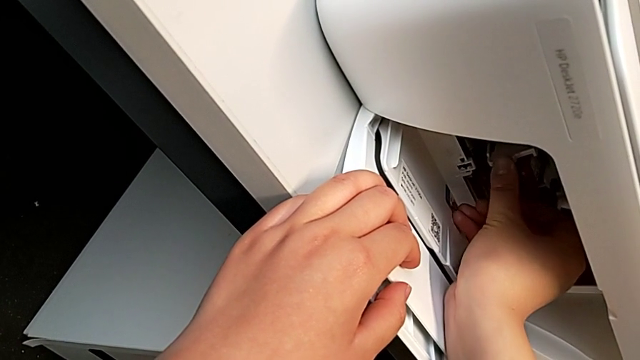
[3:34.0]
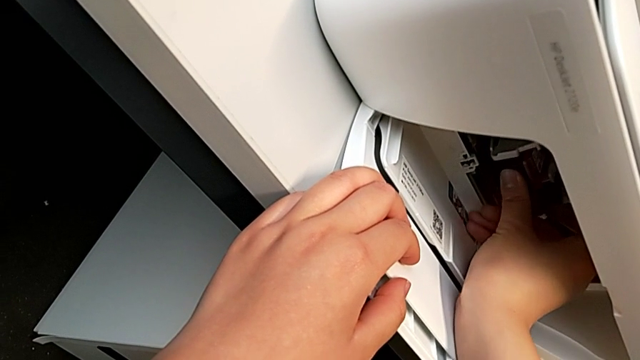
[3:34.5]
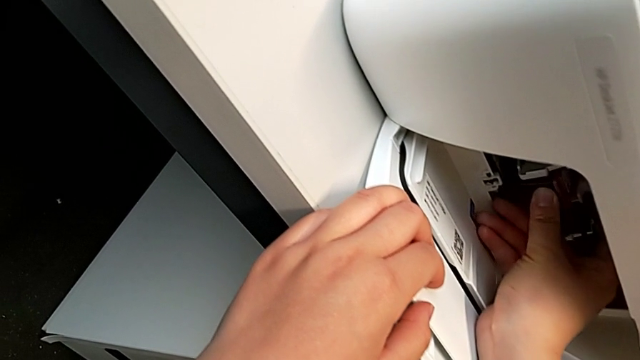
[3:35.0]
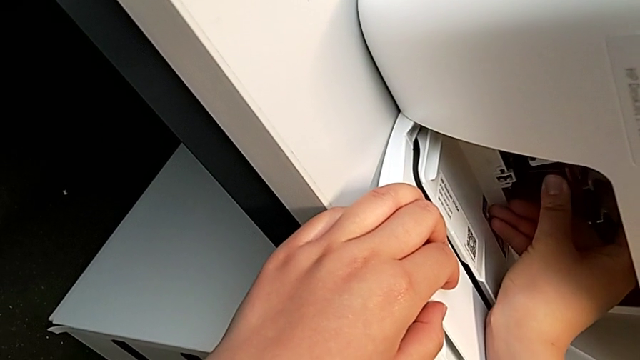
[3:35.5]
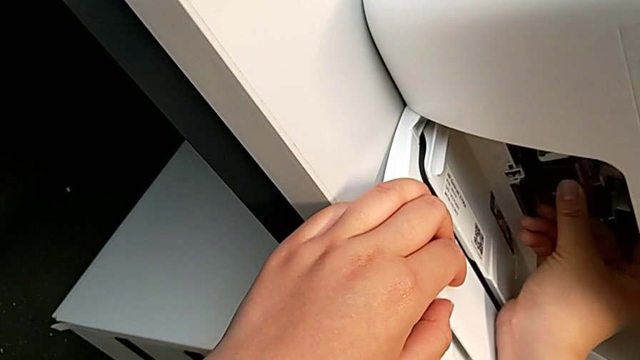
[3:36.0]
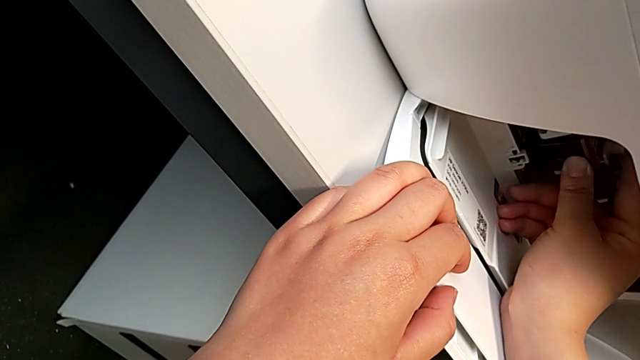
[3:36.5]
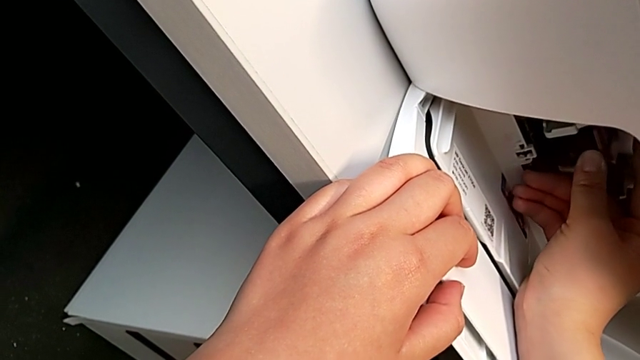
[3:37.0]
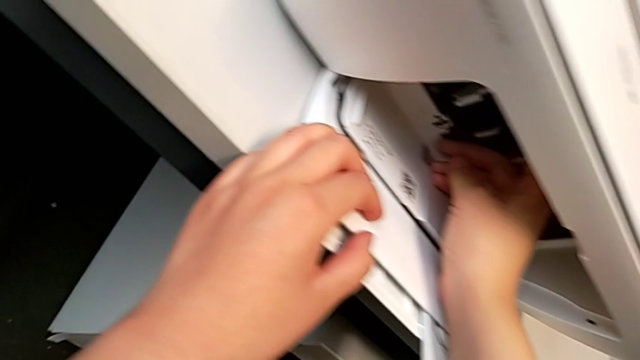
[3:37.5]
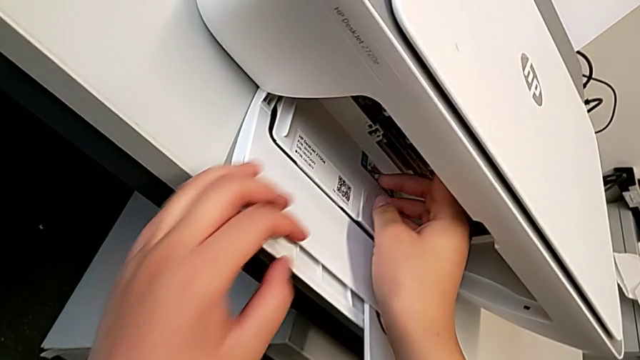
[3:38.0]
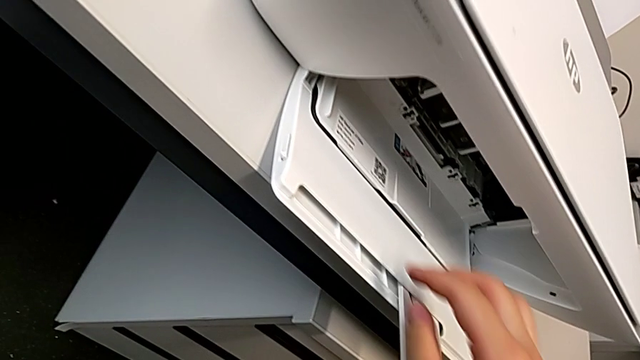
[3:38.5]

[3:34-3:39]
The camera wearer is exchanging the color ink cartridge. They place the replacement ink cartridge.

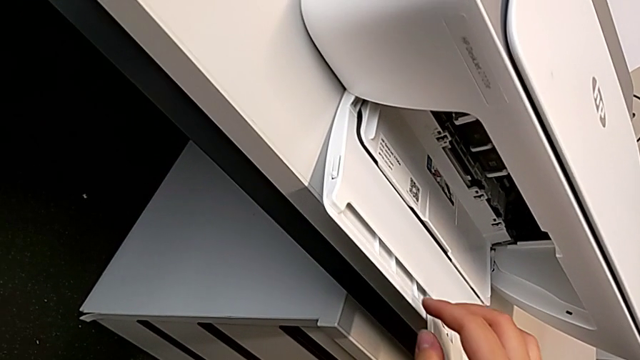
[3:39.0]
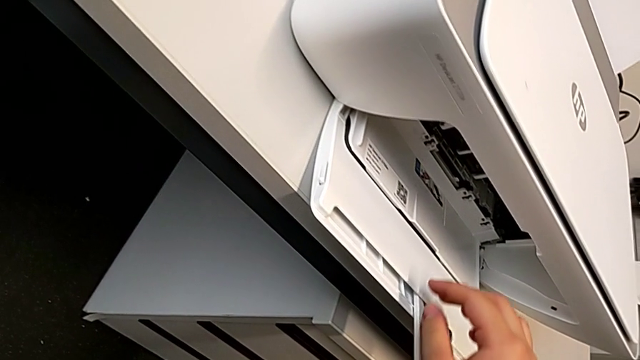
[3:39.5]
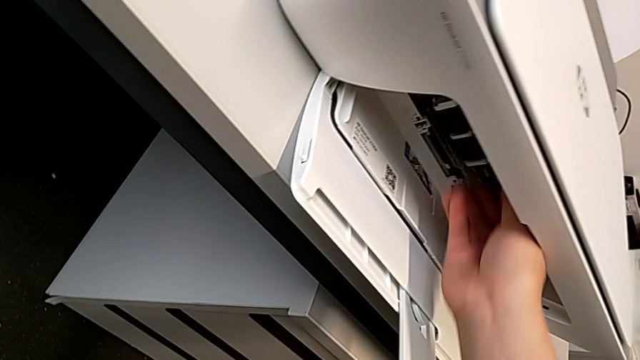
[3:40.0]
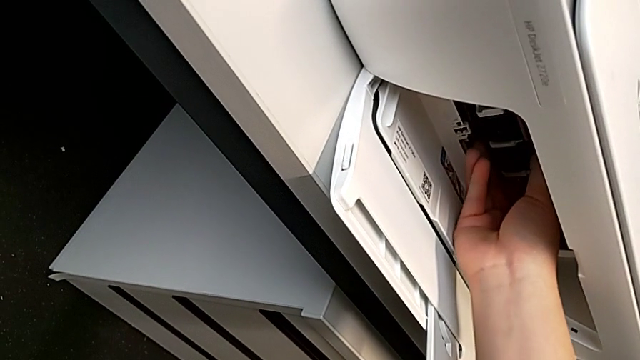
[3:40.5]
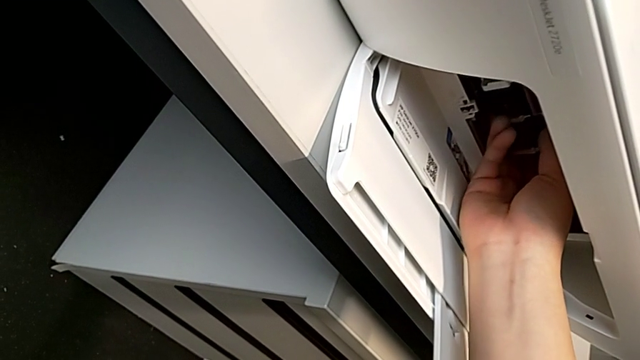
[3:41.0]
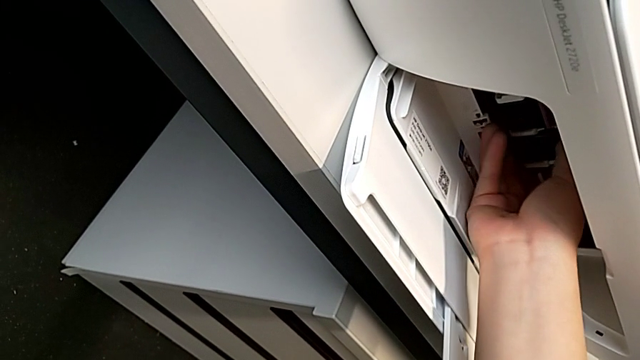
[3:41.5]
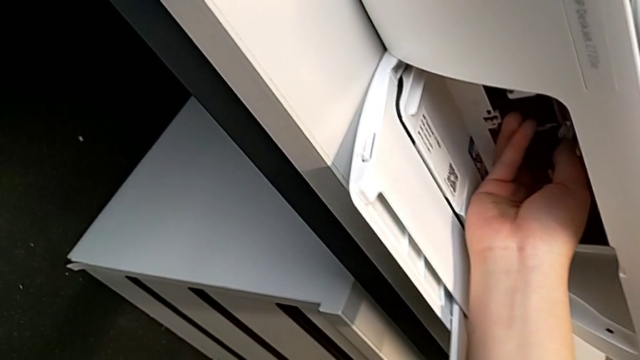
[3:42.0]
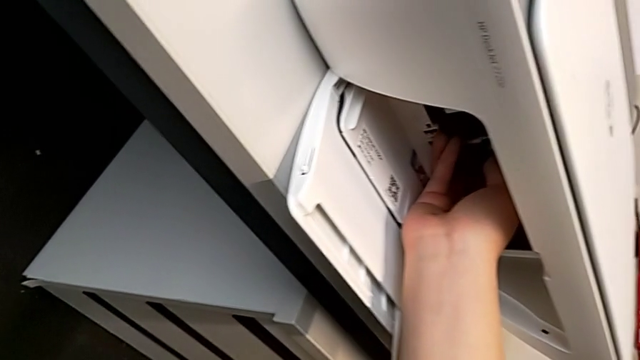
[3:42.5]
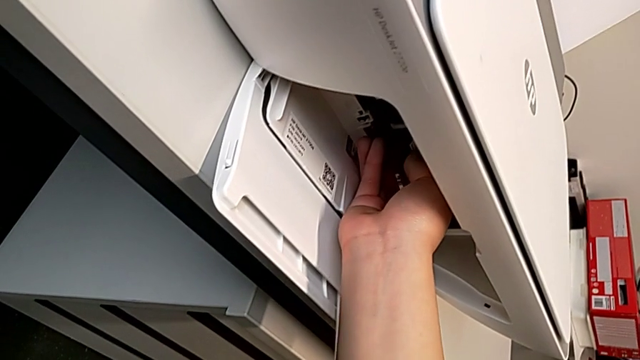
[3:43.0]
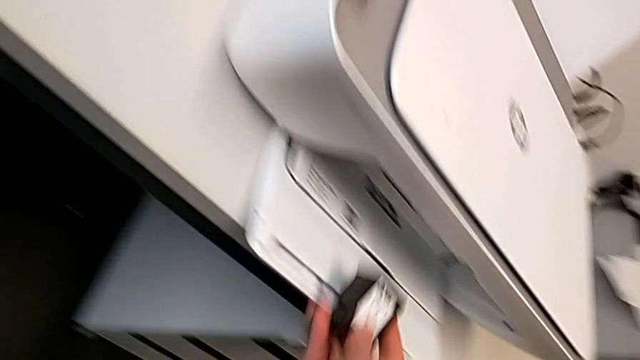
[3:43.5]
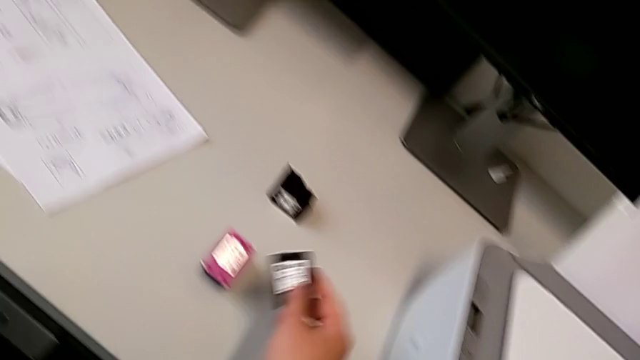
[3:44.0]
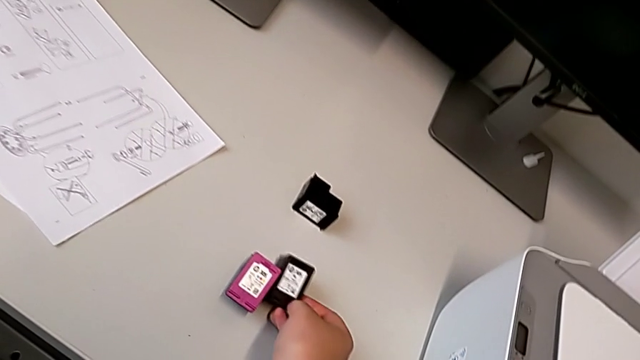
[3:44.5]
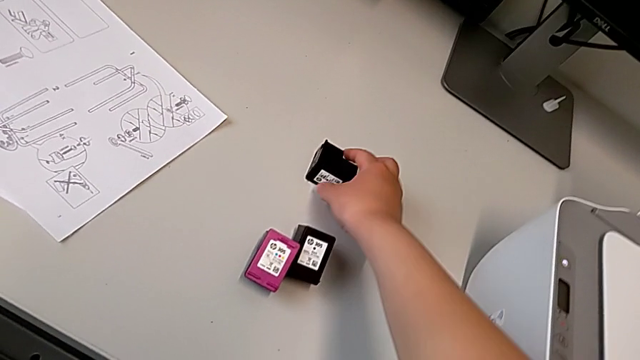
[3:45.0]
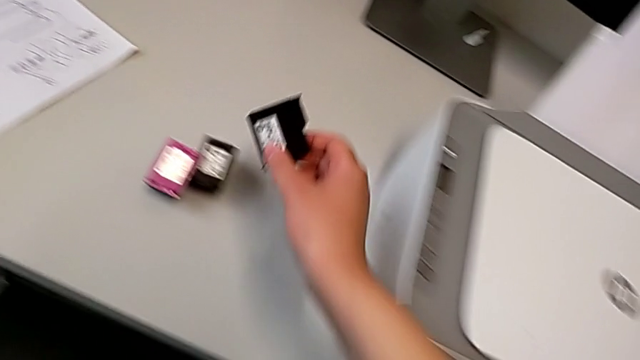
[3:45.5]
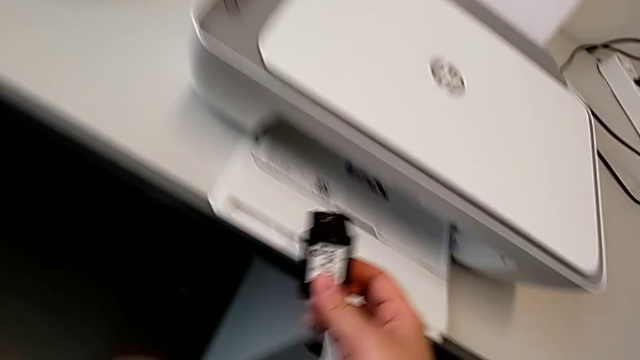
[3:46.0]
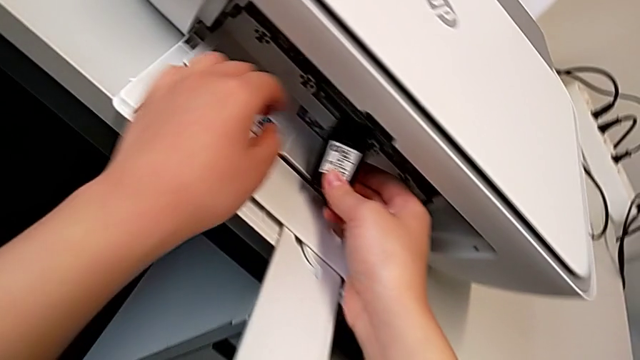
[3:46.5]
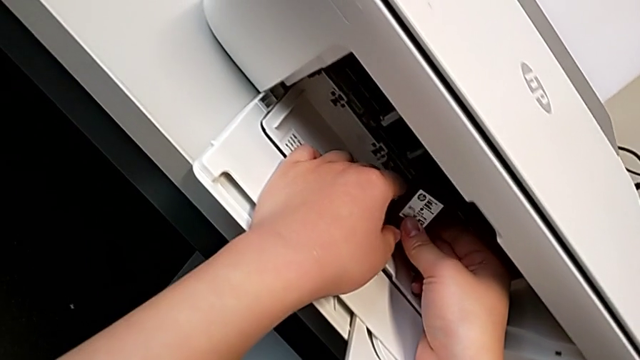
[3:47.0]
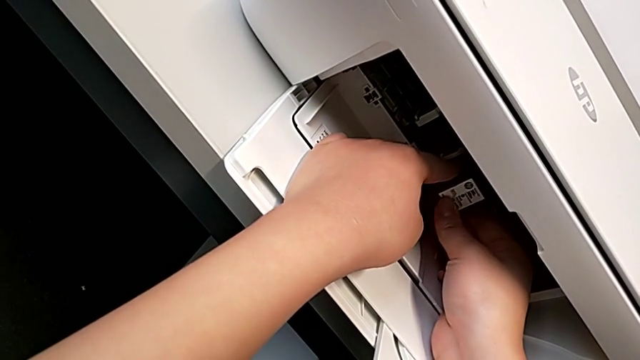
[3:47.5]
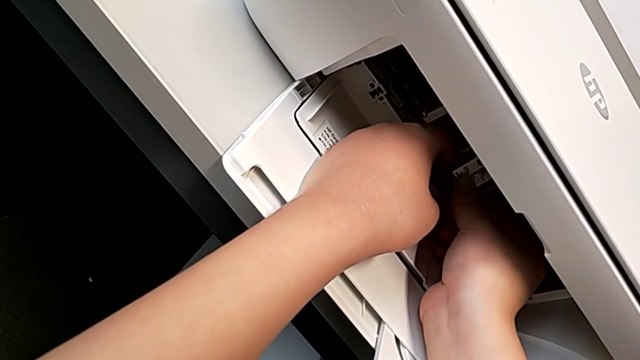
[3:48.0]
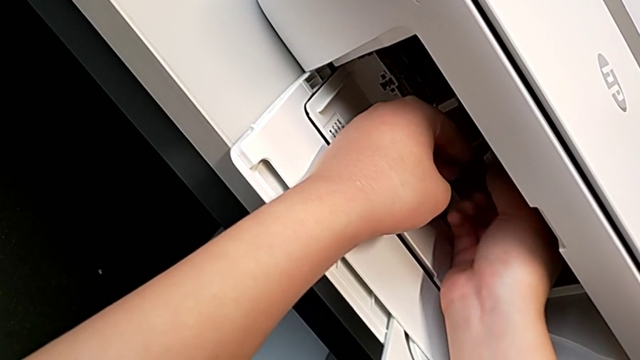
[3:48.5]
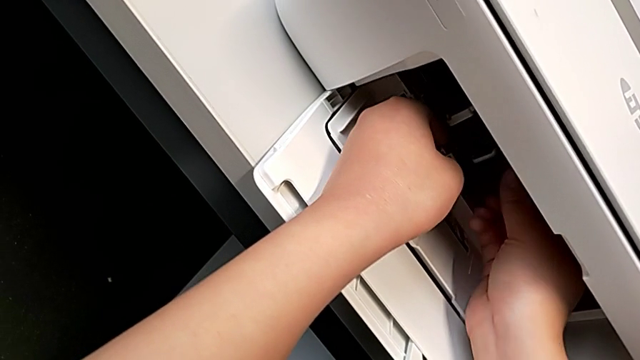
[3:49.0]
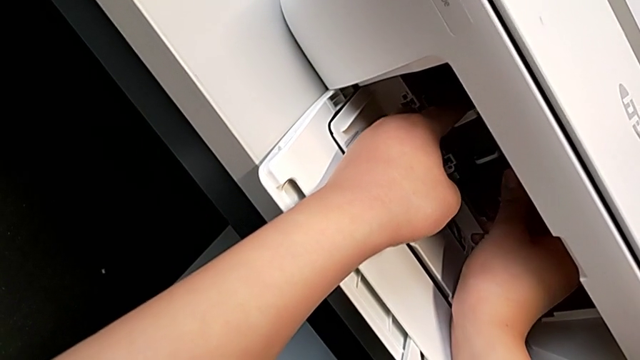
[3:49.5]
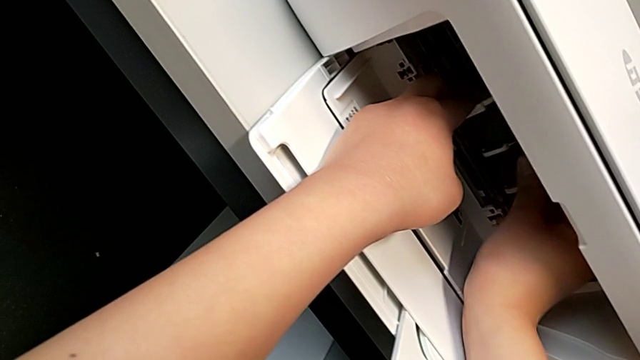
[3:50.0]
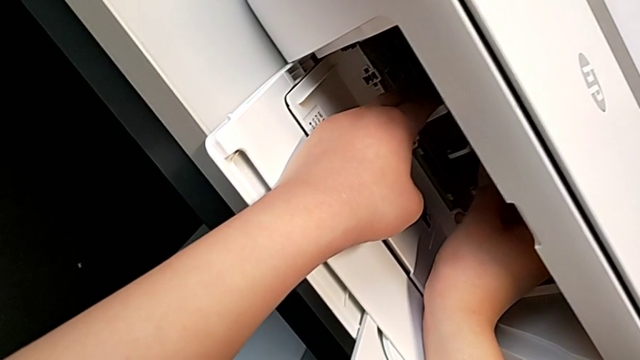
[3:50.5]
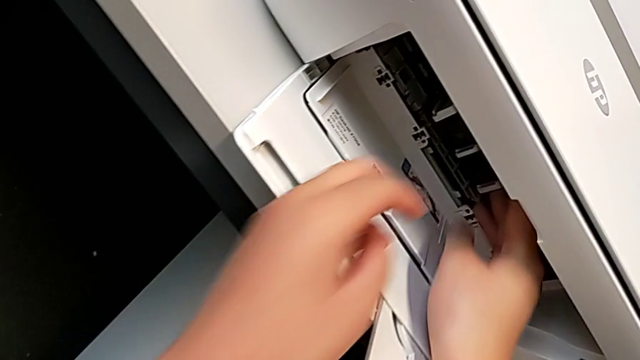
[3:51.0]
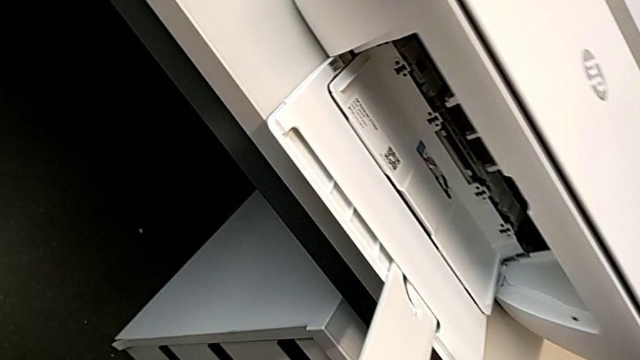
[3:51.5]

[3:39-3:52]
The camera wearer exchanges the black ink cartridge. They grab the black ink cartridge, push it, withdraw the old black ink cartridge, grab the replacement black ink cartridge, lift it, place it and push it.

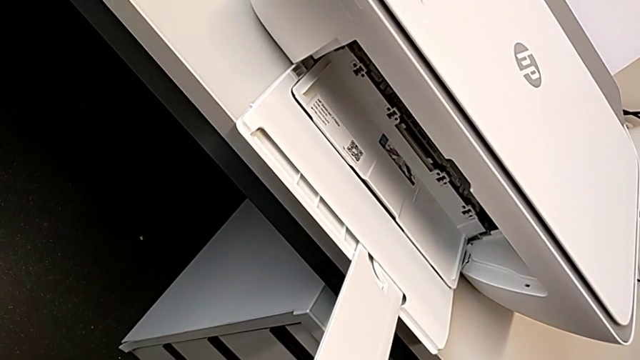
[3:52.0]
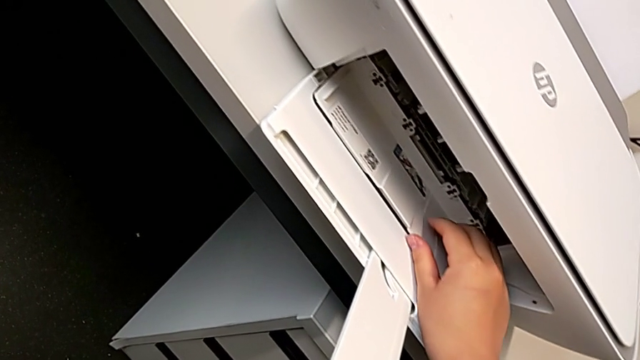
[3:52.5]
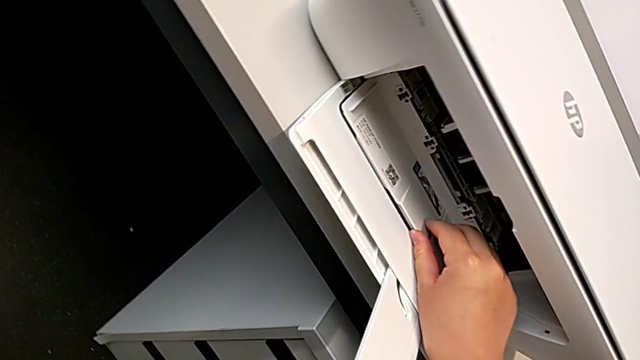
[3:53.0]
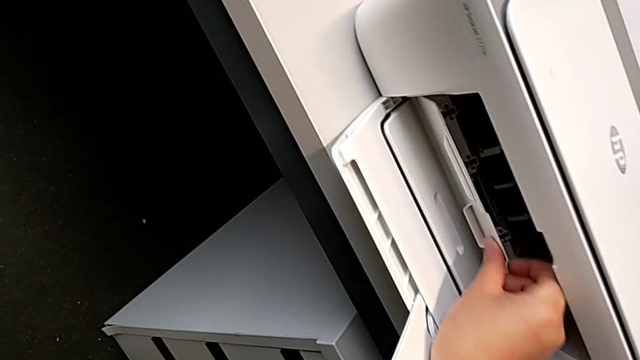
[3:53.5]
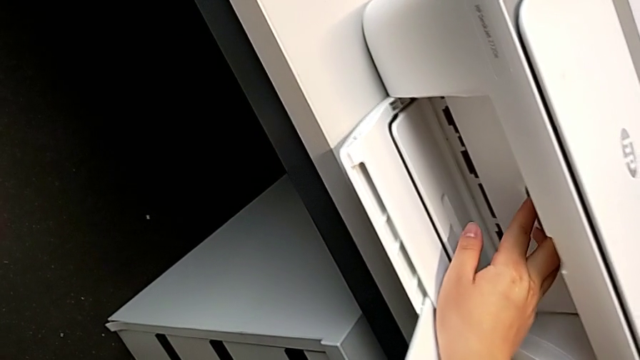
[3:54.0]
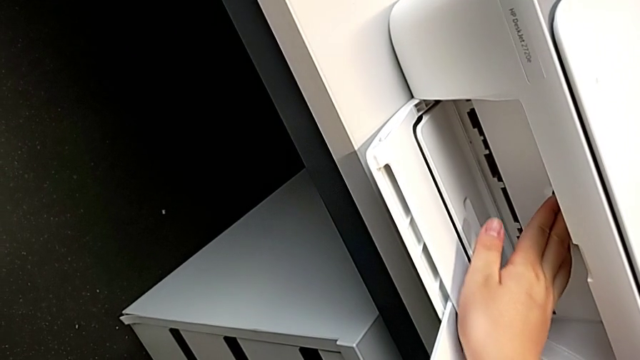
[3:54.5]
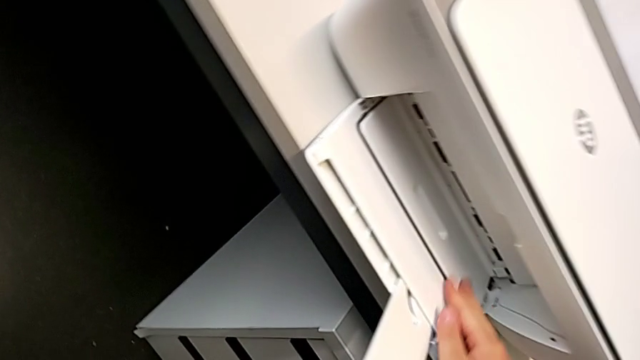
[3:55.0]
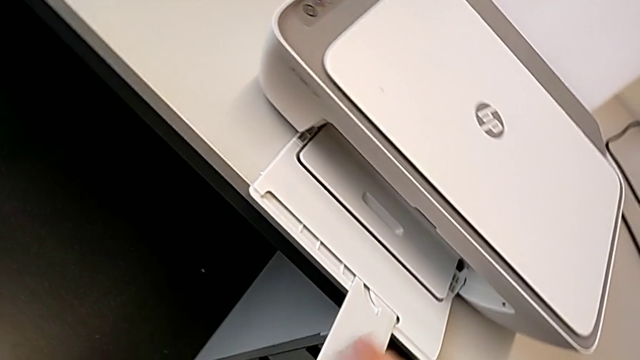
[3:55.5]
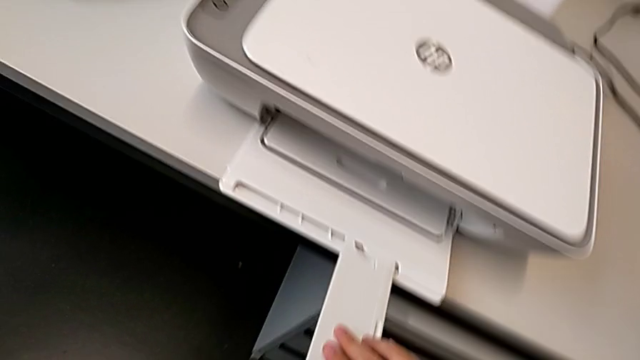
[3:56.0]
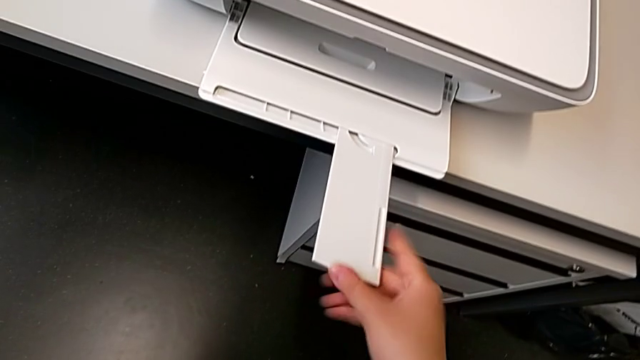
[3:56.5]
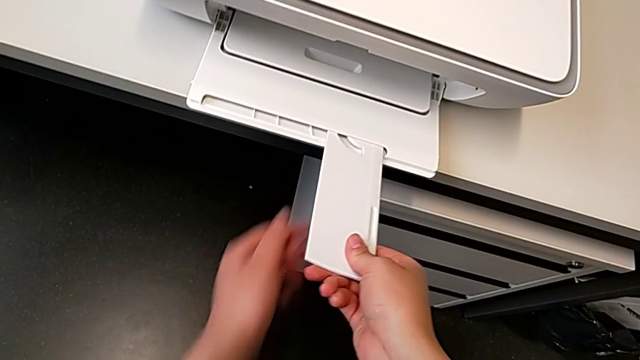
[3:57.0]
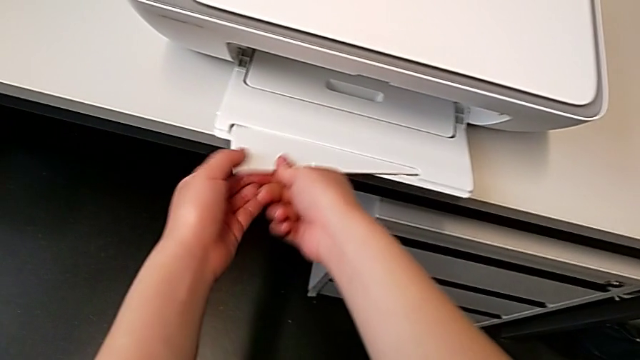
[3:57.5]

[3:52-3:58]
The camera wearer is putting the printer as it was at the beginning. They close the cartridge gate and begin to close the extending paper tray.
